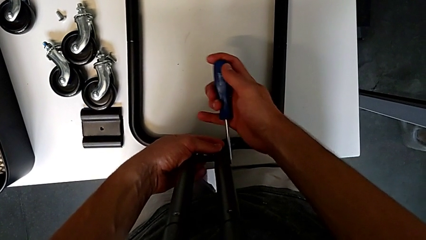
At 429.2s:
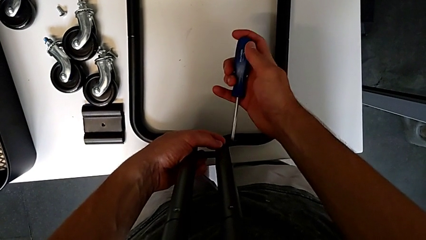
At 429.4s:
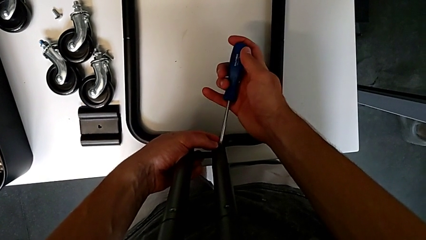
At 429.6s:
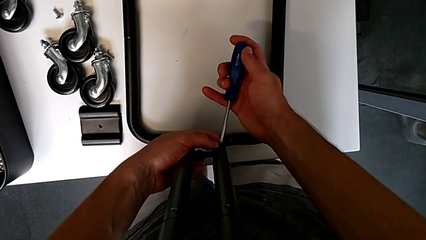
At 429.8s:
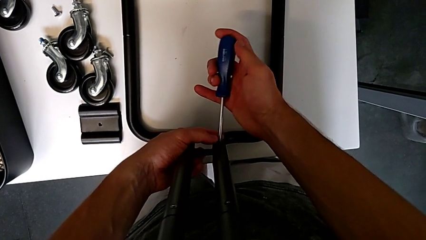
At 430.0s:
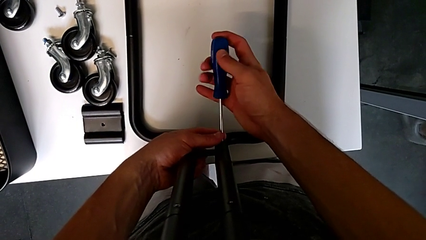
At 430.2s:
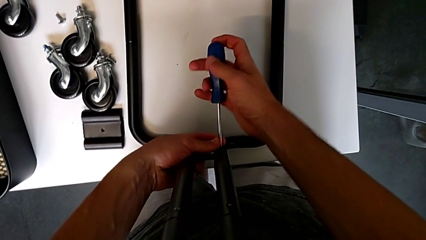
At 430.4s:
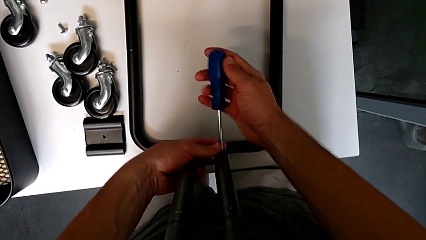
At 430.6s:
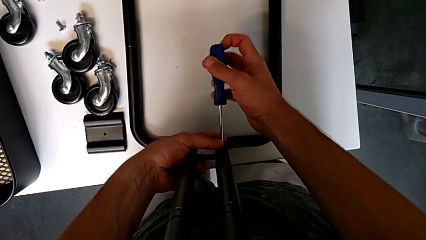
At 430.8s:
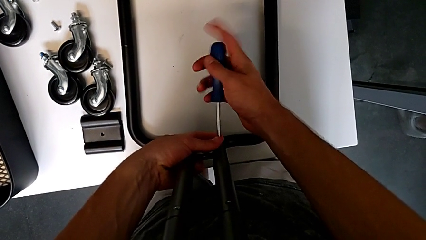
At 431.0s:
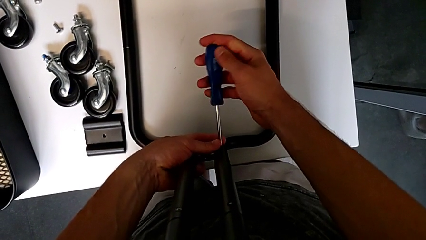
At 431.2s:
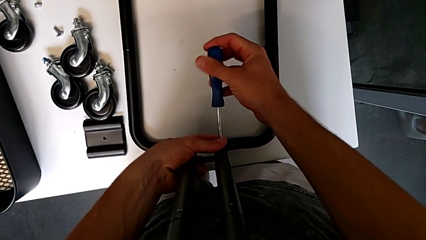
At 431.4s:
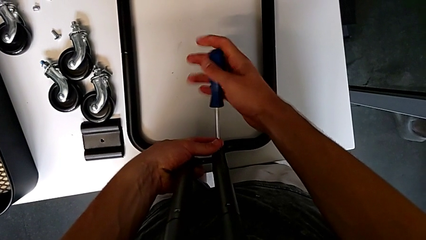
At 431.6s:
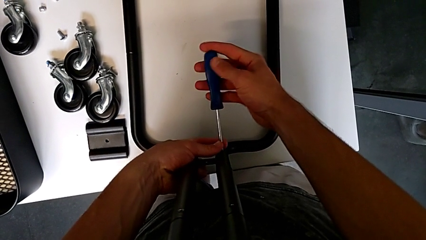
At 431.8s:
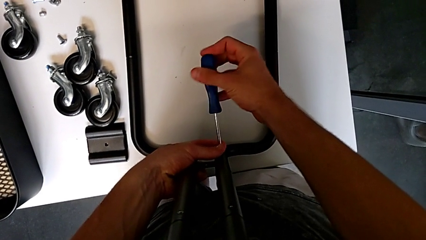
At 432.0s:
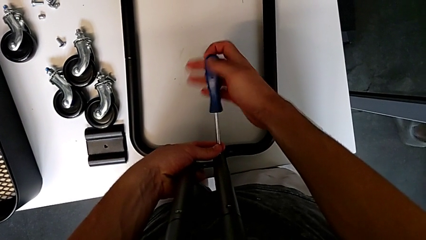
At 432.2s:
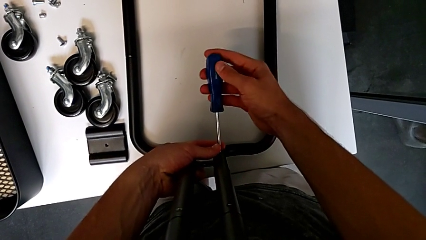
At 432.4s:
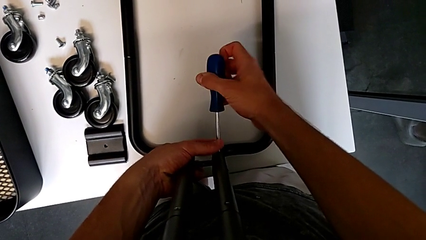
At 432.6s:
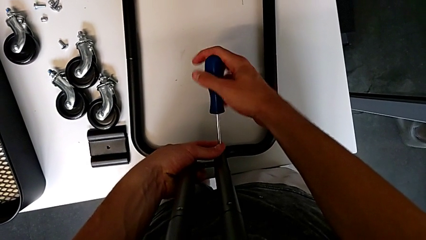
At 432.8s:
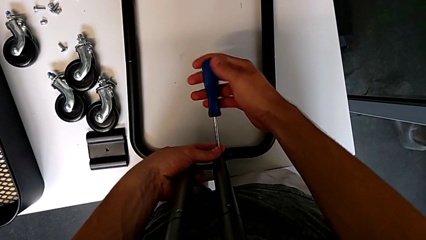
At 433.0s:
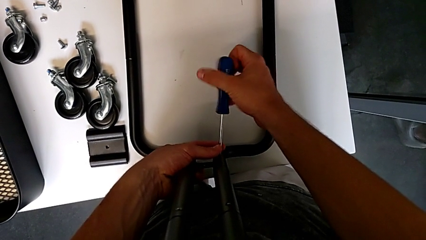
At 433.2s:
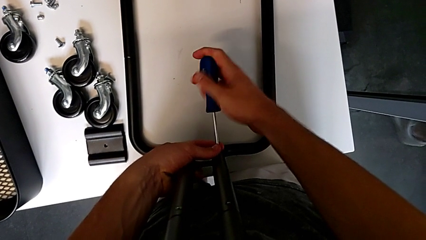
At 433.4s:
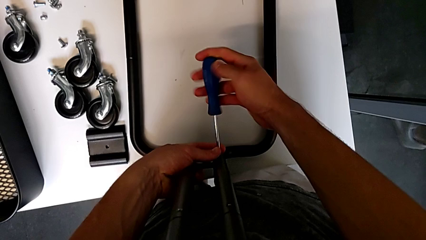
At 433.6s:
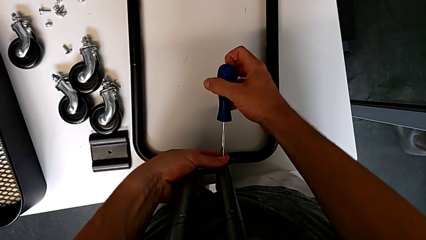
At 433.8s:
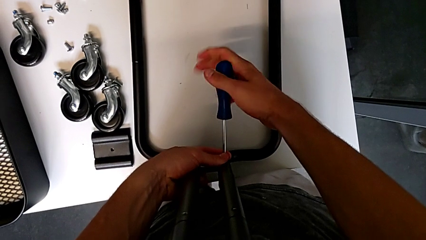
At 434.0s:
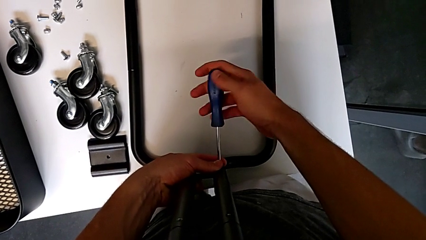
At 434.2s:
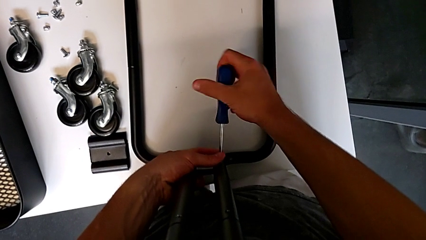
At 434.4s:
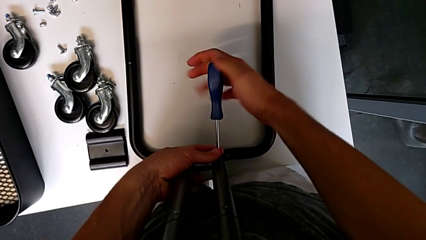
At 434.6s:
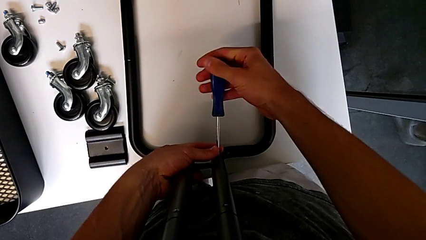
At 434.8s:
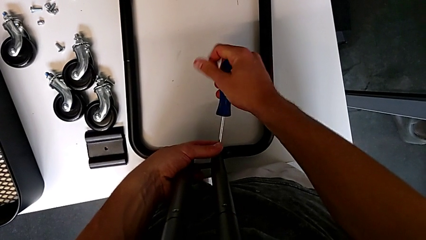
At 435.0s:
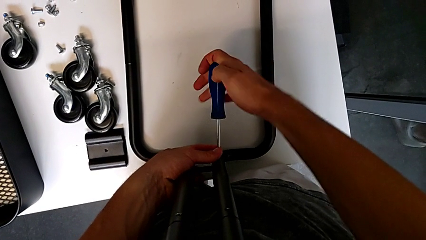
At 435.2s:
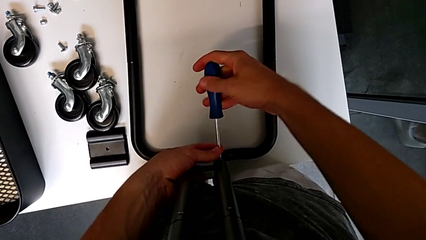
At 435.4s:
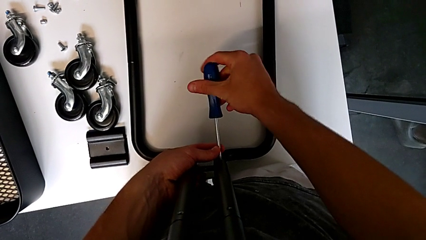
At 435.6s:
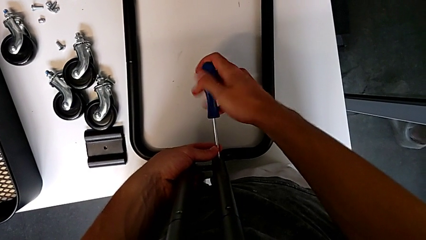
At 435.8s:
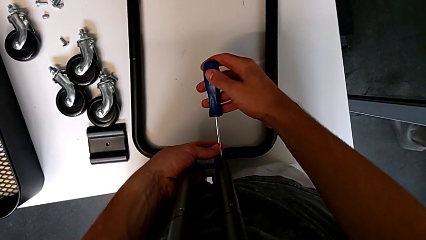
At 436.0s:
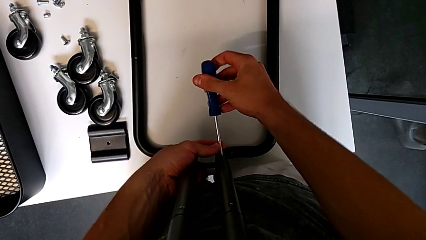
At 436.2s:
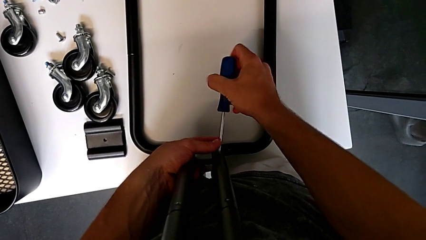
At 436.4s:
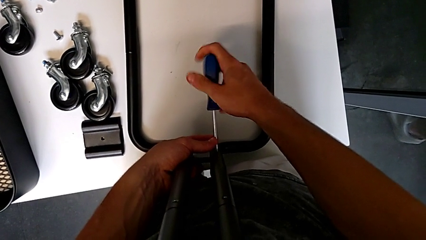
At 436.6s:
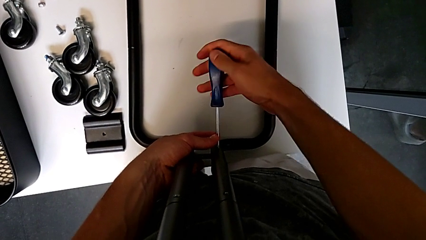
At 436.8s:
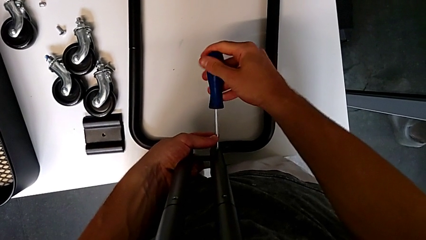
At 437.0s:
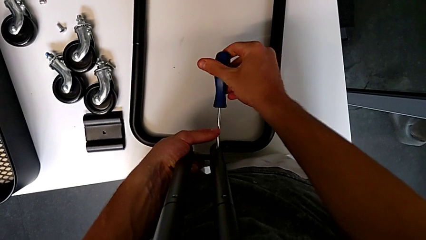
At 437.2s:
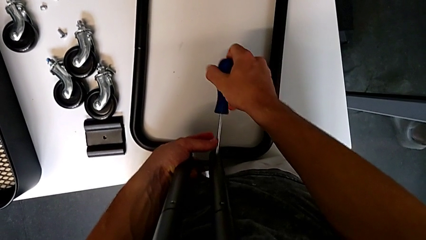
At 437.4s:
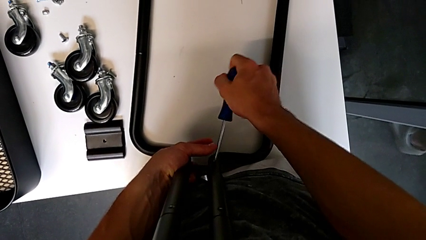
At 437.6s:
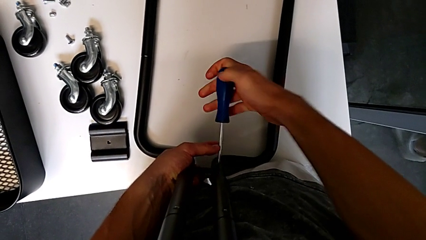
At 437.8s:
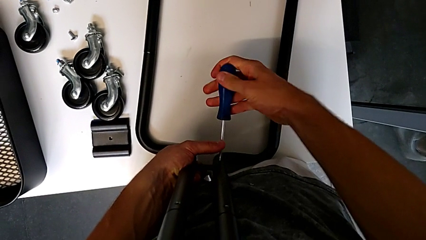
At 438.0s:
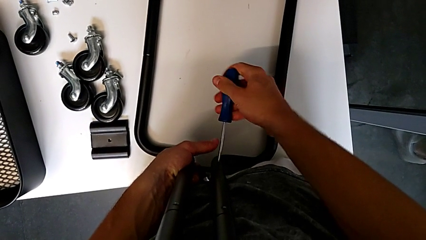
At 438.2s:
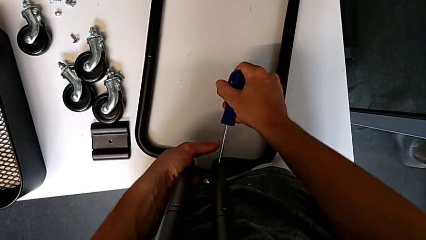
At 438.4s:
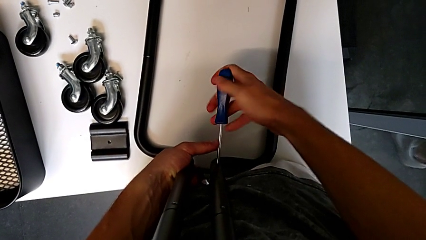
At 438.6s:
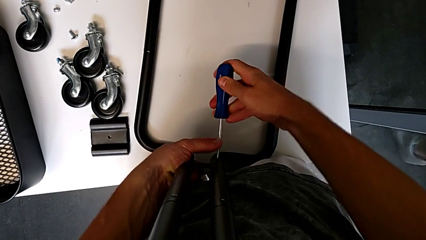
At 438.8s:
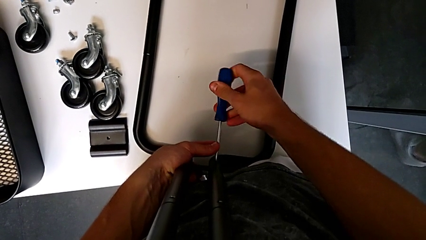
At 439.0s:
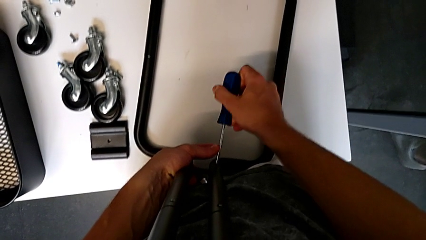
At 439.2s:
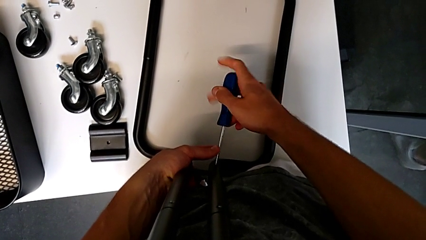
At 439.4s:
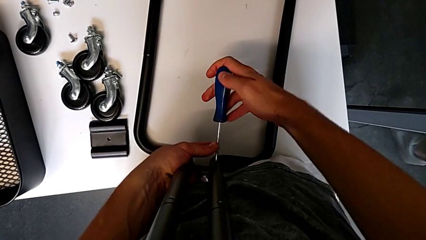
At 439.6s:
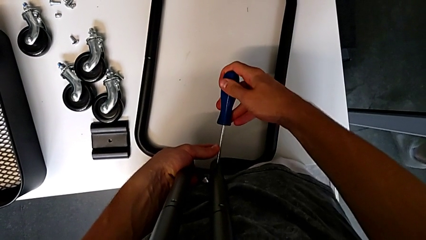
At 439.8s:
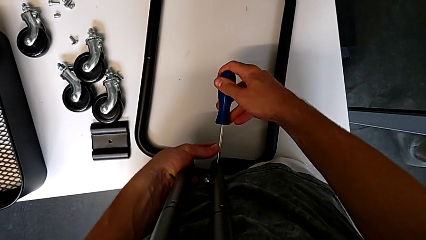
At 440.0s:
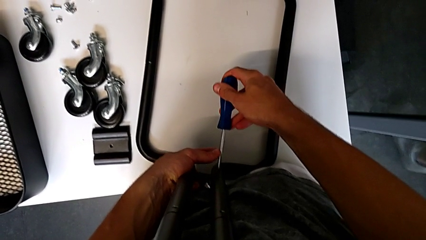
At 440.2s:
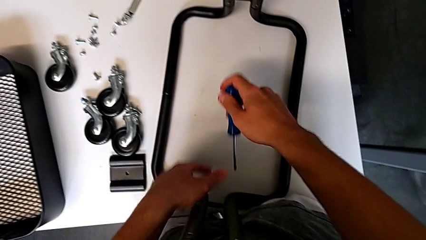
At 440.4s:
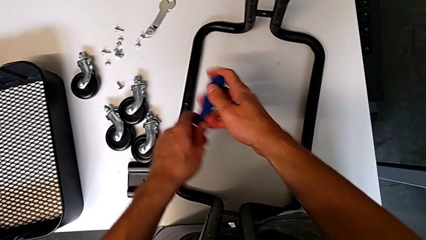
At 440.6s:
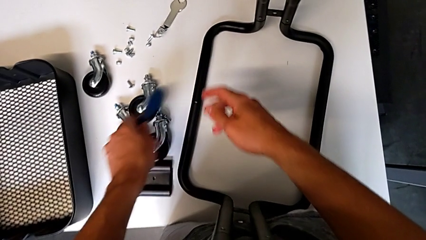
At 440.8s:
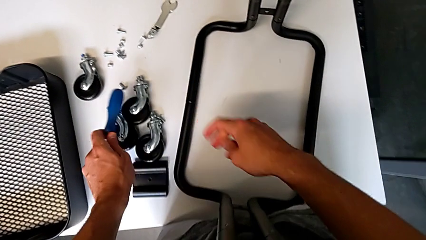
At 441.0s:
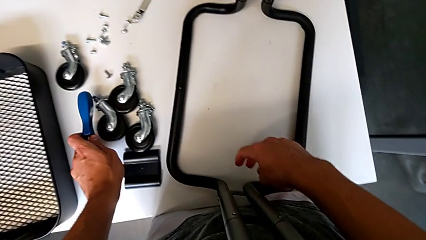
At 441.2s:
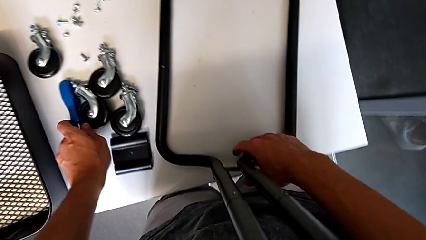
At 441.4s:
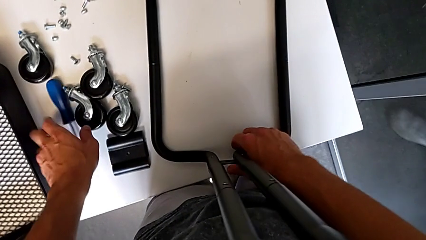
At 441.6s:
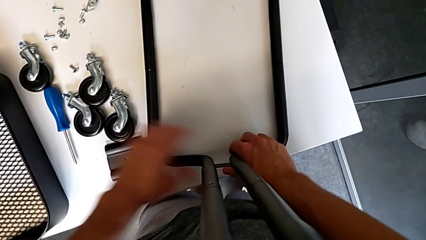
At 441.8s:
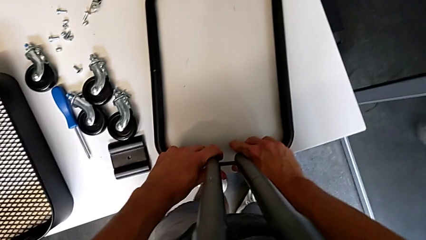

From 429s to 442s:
The camera wearer is mounting the side bars on the base frame of the furniture. They screw the screw, withdraw the screwdriver and place it.

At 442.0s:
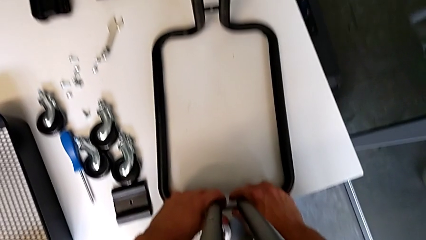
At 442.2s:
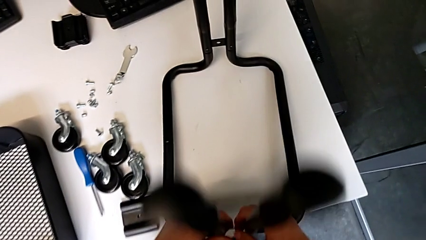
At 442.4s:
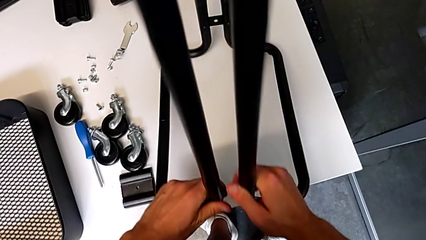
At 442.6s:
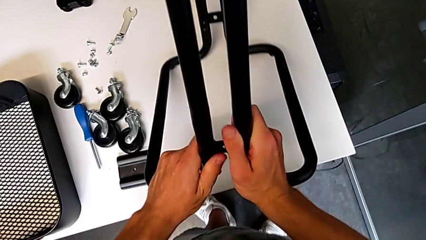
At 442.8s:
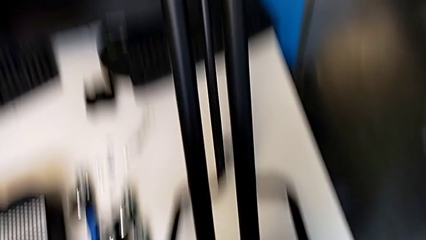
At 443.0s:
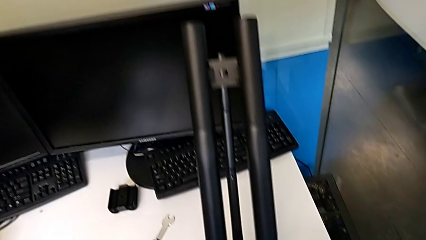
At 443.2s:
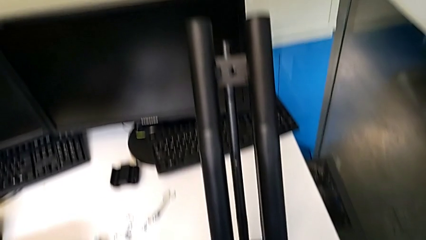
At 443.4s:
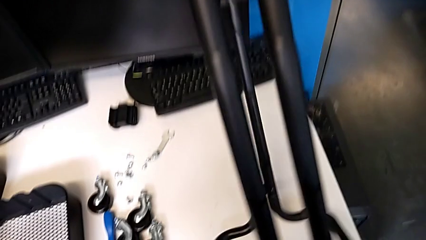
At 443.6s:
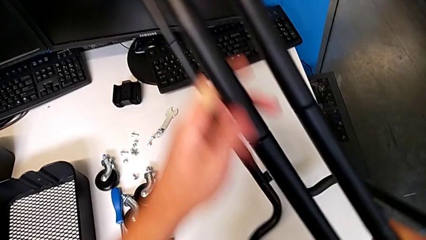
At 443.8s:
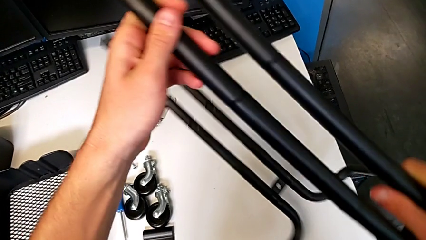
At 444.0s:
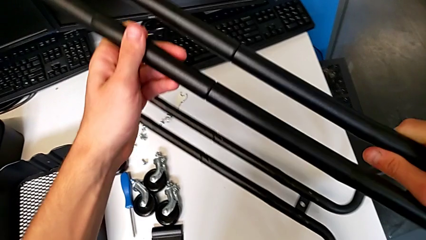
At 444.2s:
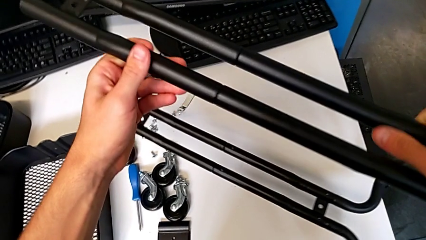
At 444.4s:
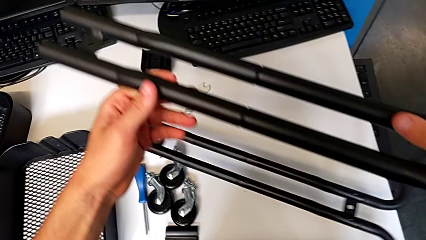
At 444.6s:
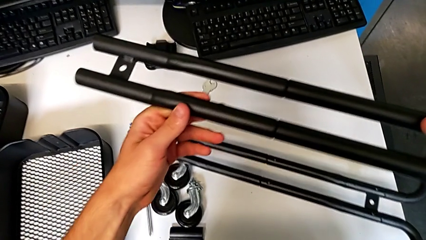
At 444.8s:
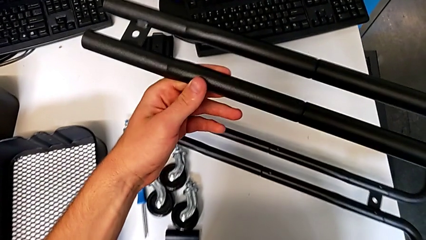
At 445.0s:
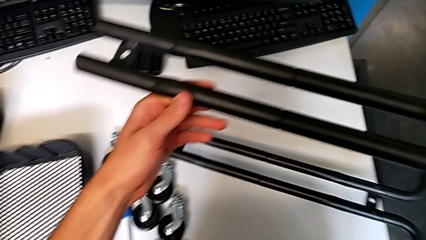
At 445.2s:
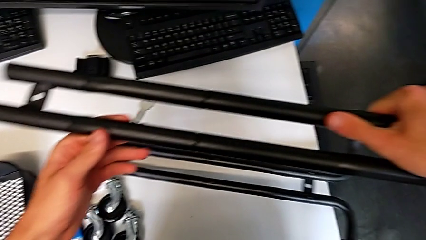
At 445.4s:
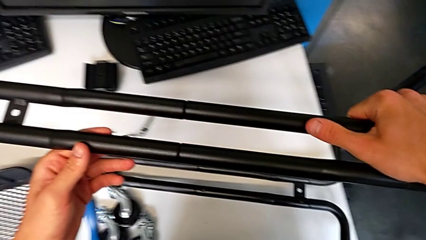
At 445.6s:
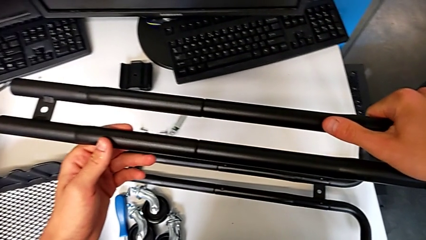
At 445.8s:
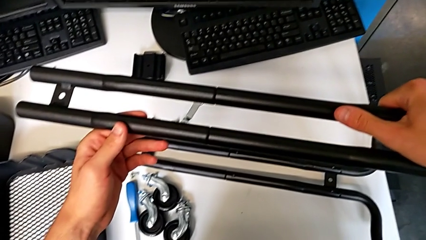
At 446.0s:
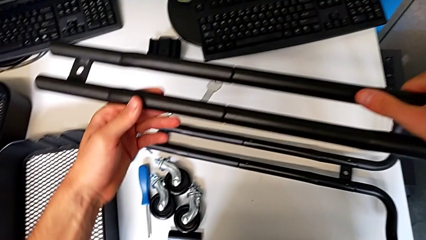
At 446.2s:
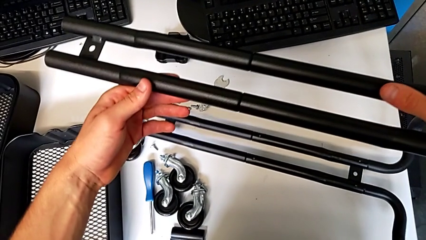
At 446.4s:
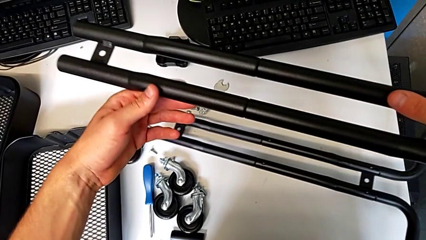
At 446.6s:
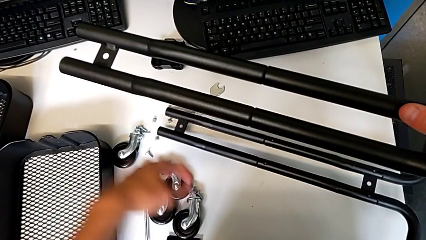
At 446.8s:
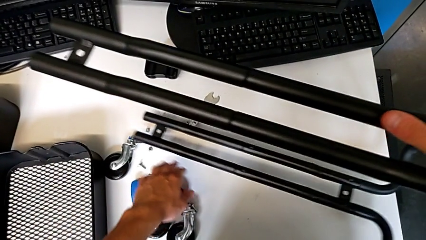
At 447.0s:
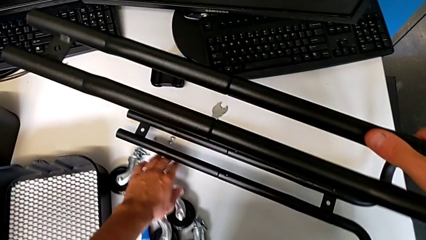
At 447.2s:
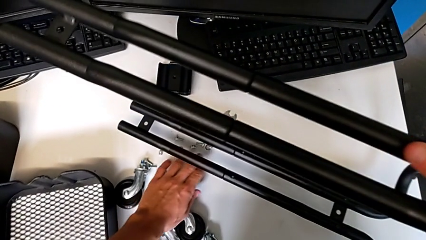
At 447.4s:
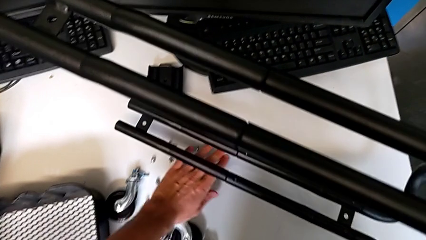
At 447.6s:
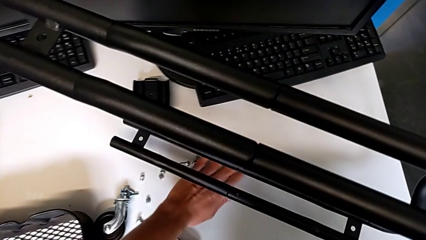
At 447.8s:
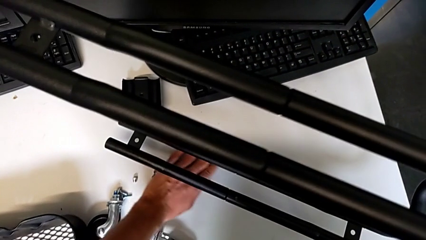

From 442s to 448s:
The camera wearer is assembling the first tray. They rotate the frame, place it and grab the screw.
